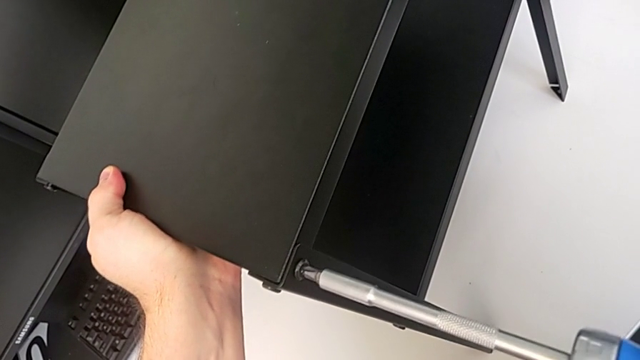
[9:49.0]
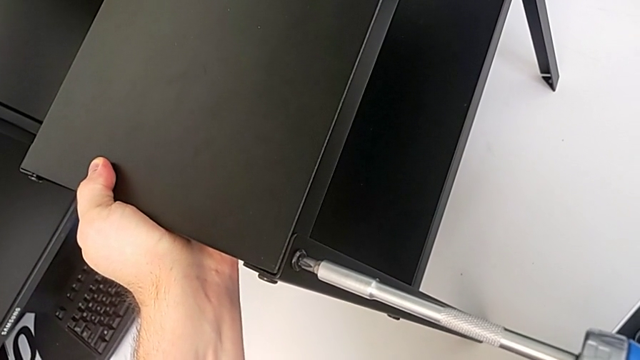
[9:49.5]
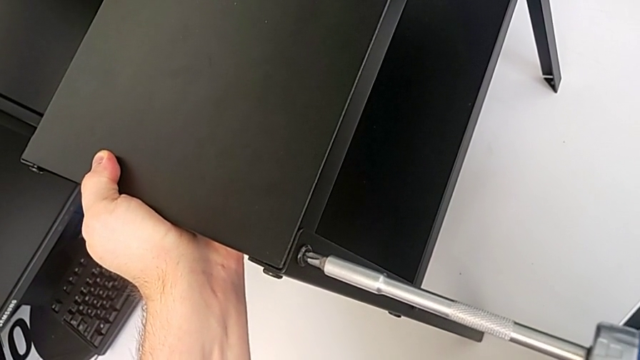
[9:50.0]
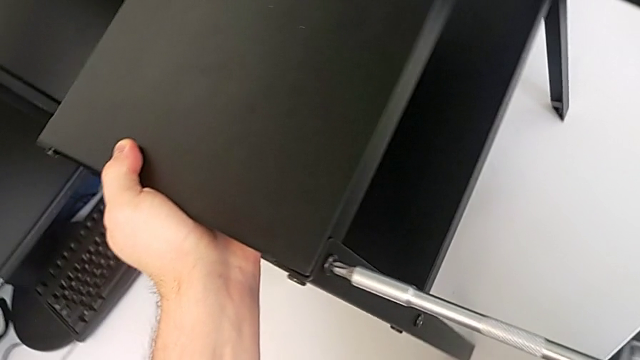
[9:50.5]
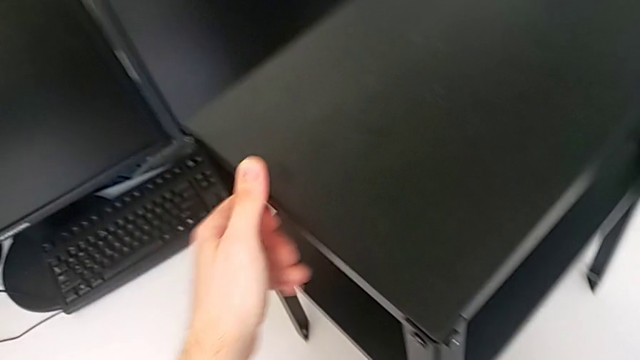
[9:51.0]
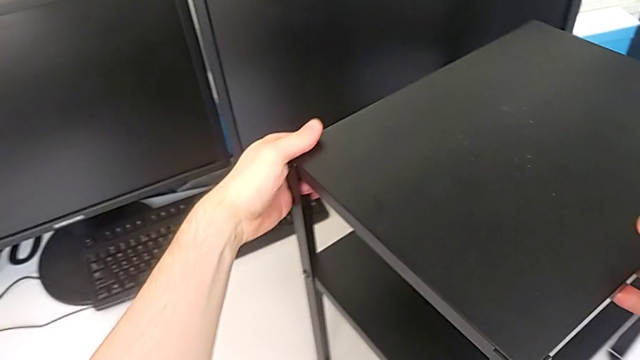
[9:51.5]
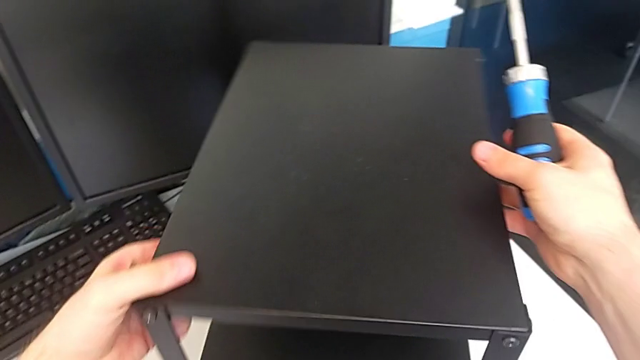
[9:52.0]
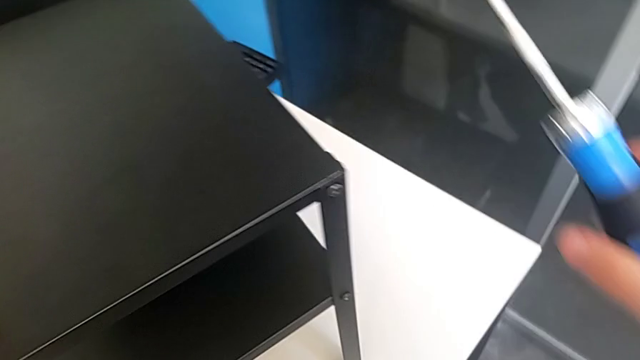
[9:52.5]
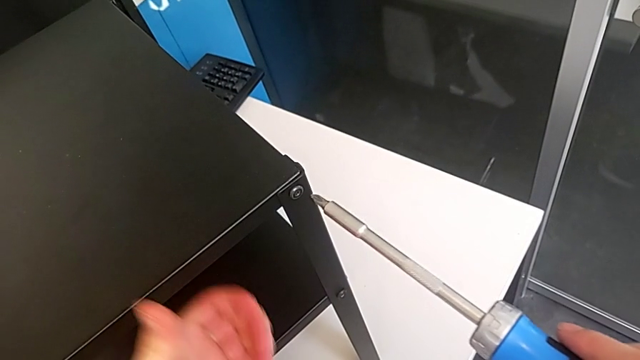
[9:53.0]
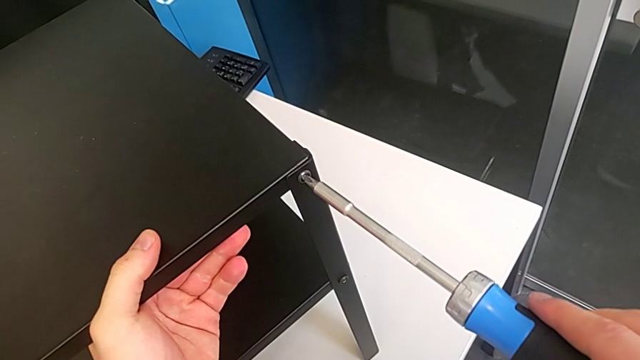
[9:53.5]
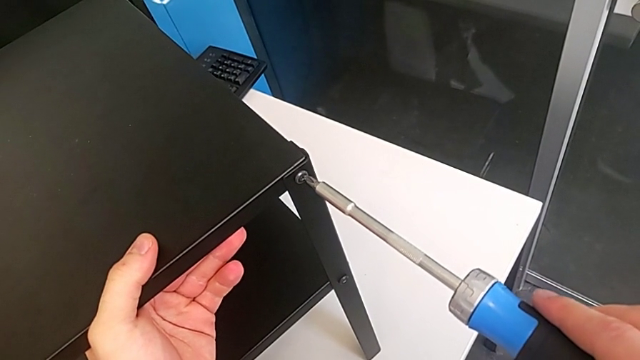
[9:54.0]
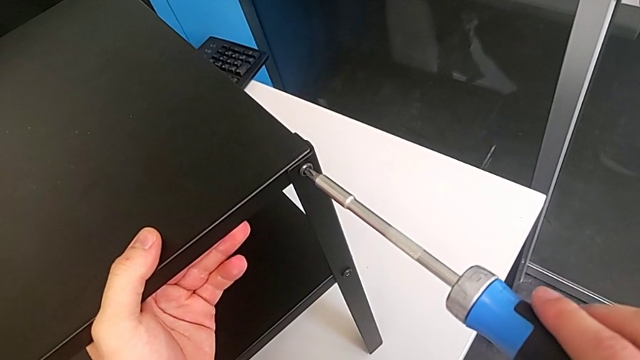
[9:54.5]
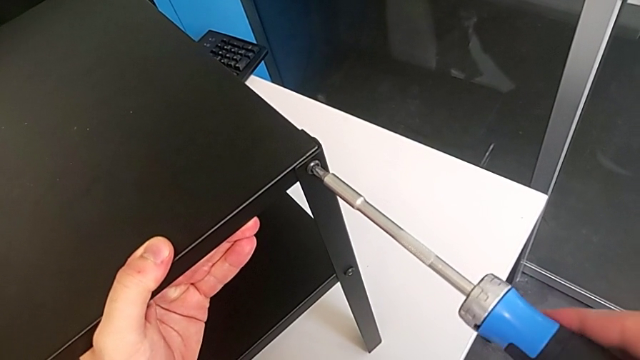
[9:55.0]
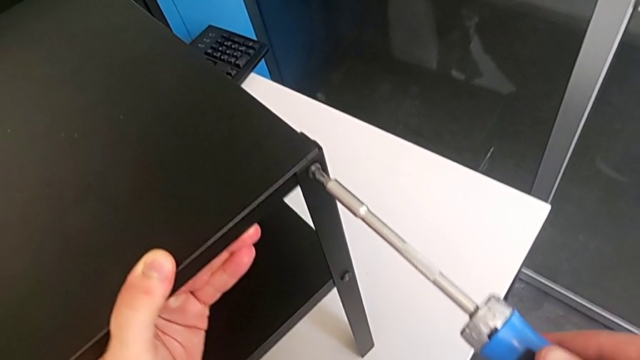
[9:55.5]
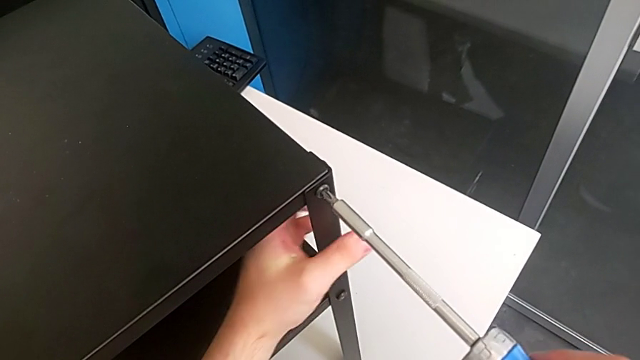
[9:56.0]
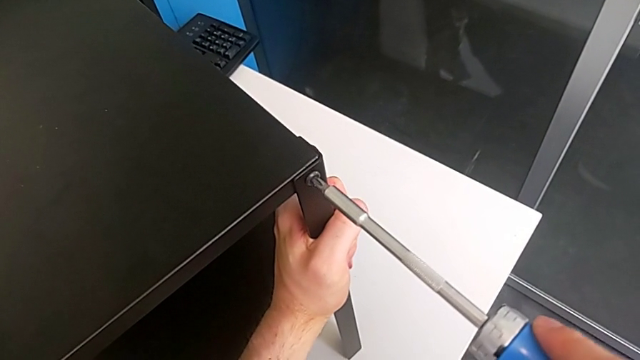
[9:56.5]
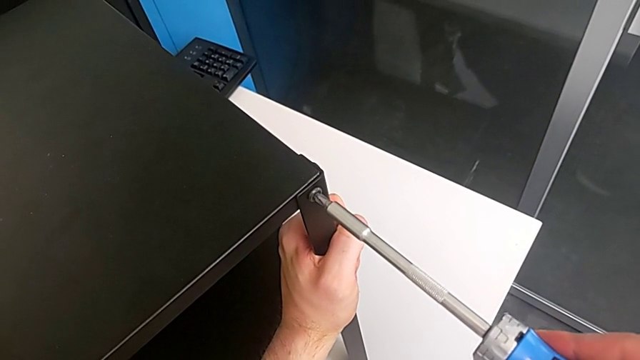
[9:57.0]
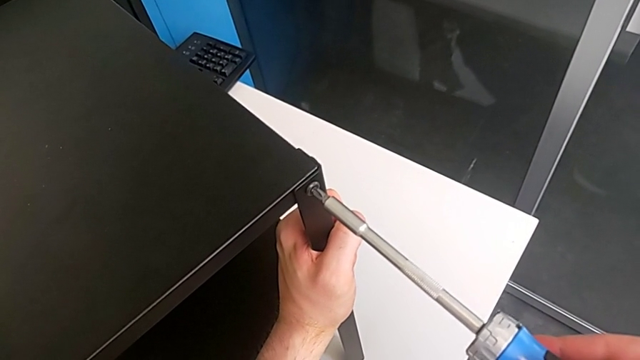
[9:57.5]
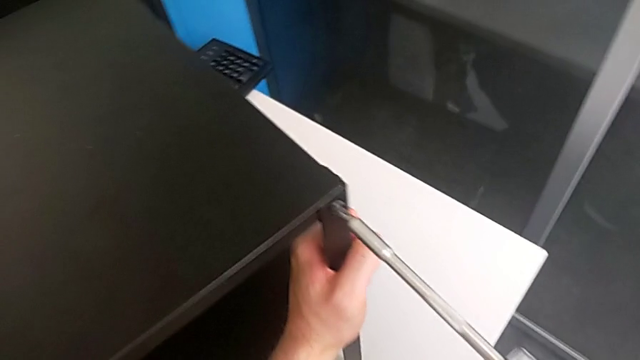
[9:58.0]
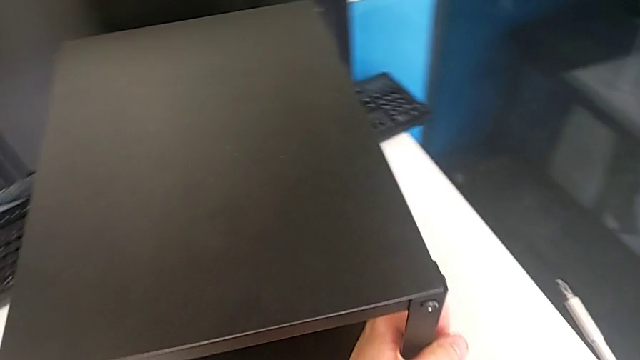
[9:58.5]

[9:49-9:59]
The camera wearer is tightening the 16th screw with a screwdriver. They screw the sixteenth hex socket head, rotate the tray, screw the sixteenth hex socket head and hold the leg.

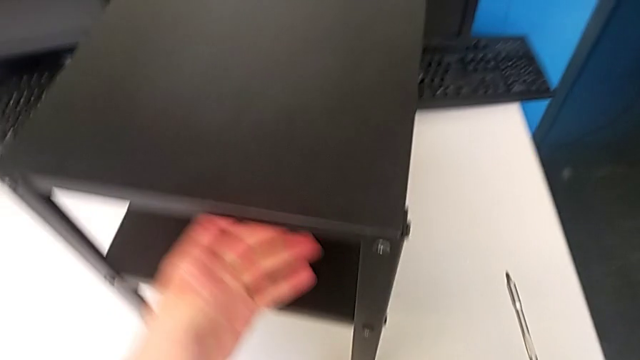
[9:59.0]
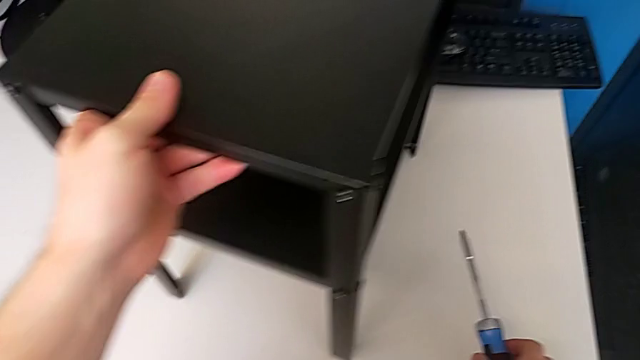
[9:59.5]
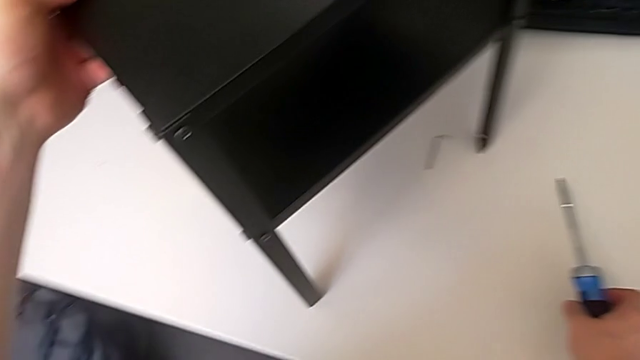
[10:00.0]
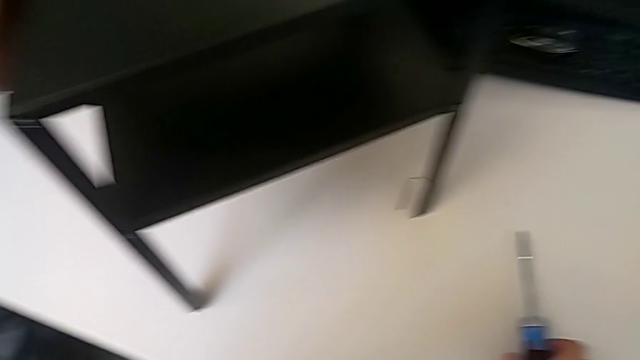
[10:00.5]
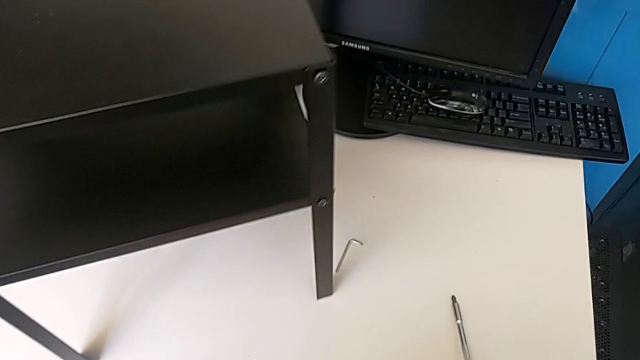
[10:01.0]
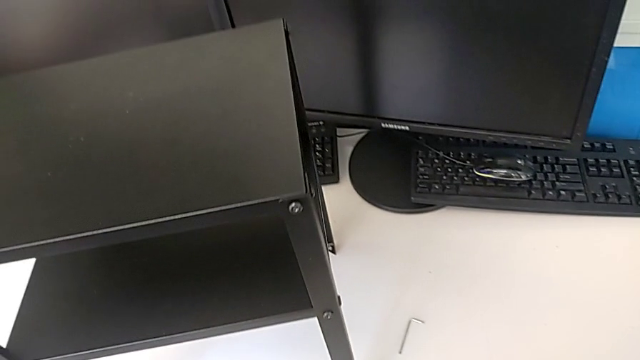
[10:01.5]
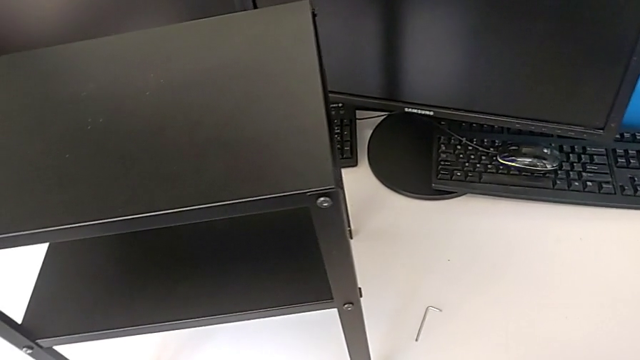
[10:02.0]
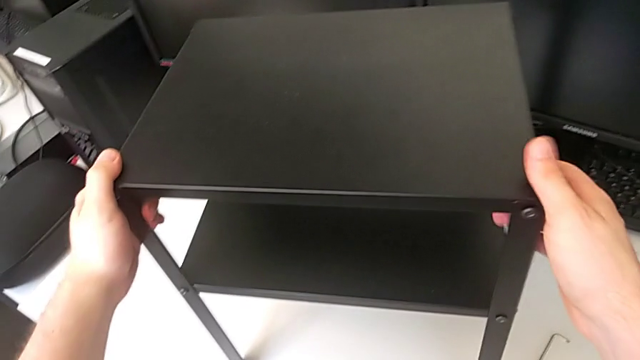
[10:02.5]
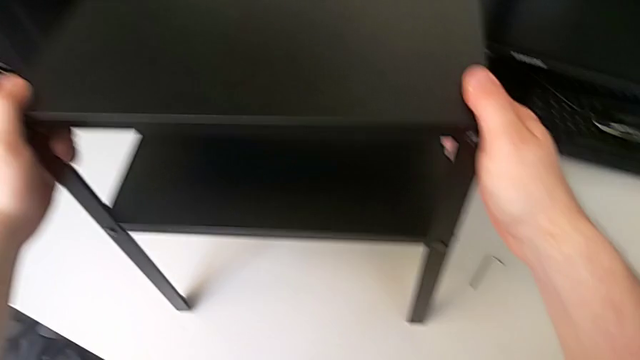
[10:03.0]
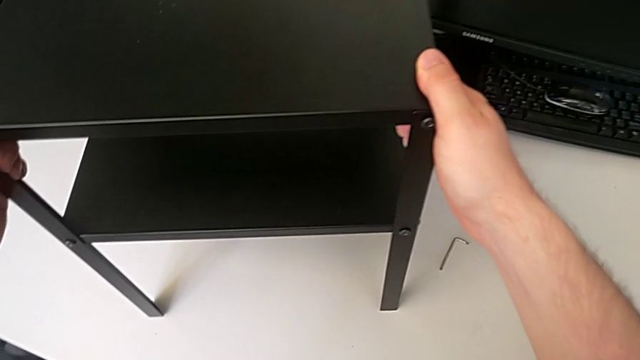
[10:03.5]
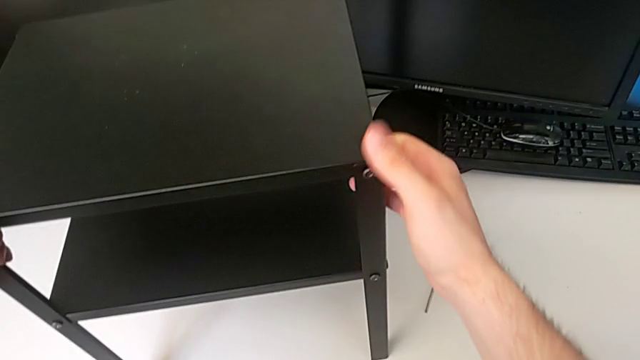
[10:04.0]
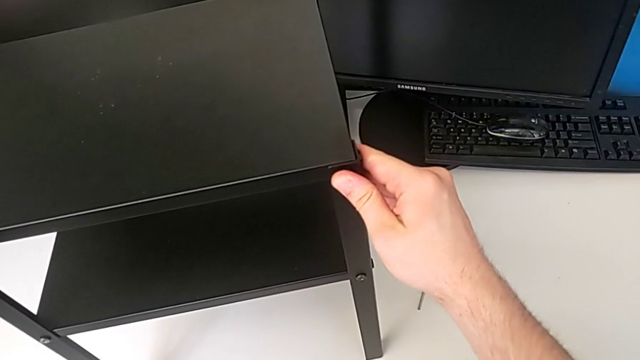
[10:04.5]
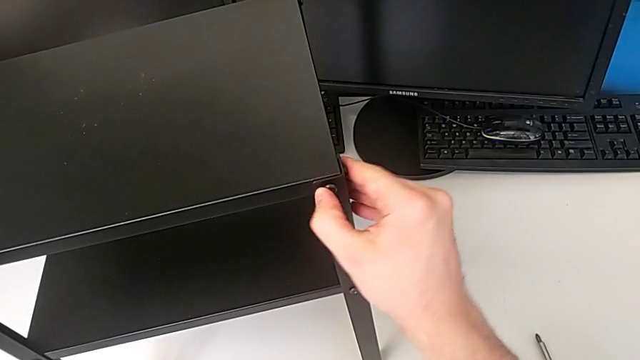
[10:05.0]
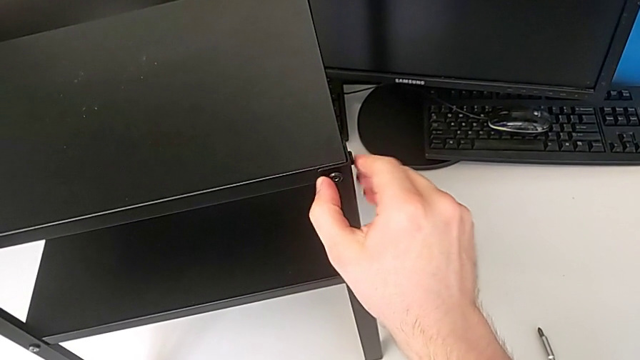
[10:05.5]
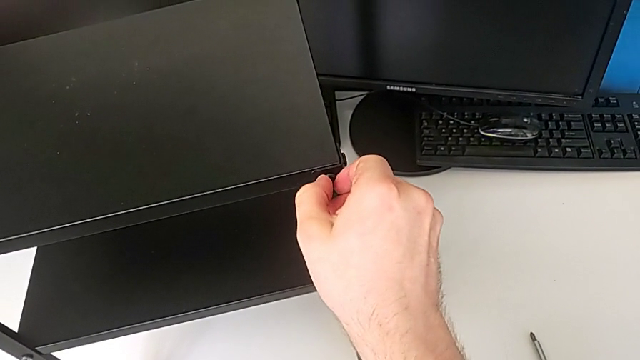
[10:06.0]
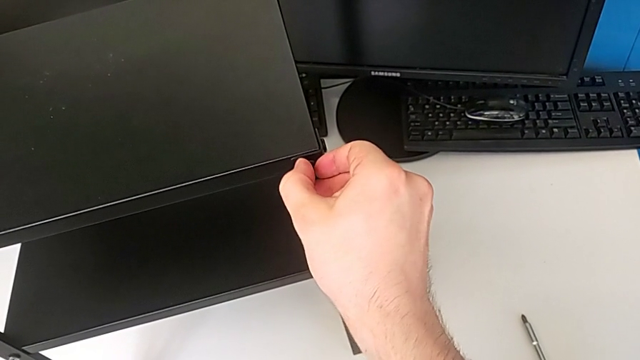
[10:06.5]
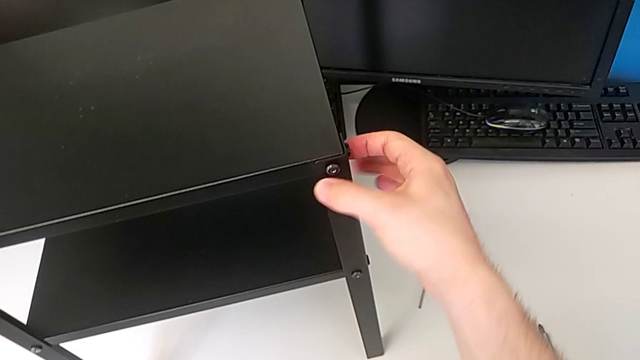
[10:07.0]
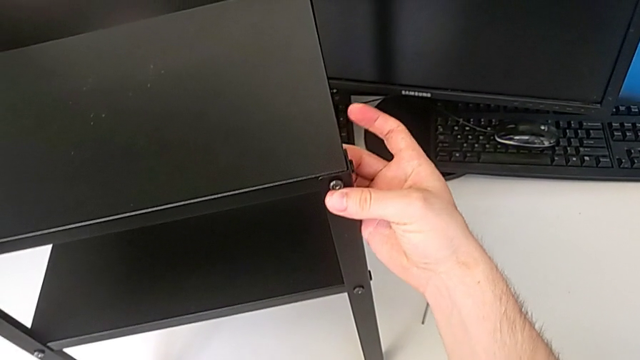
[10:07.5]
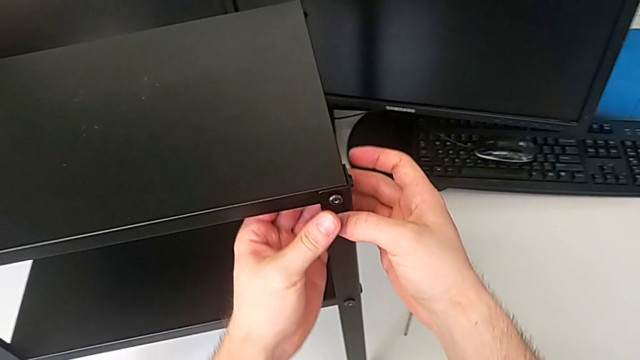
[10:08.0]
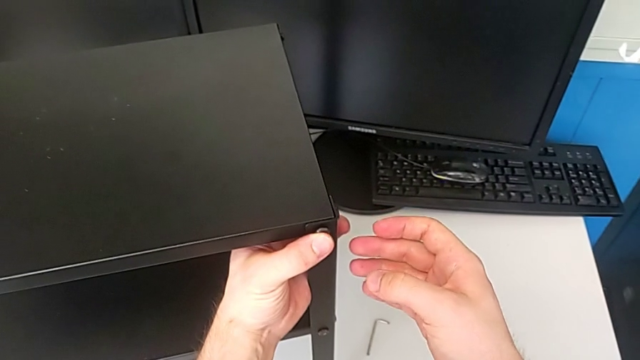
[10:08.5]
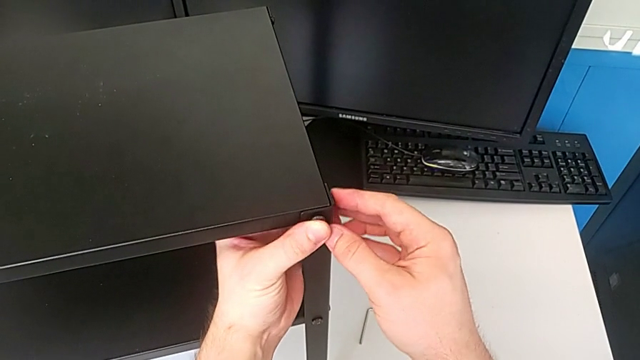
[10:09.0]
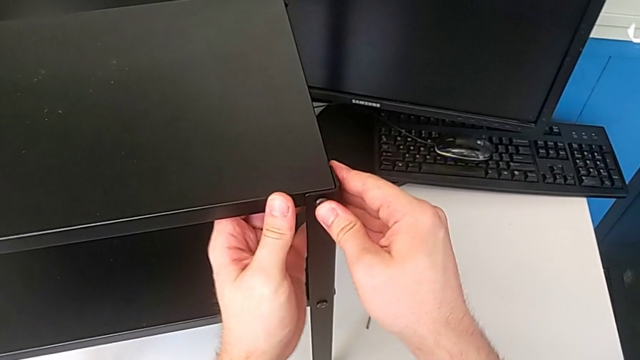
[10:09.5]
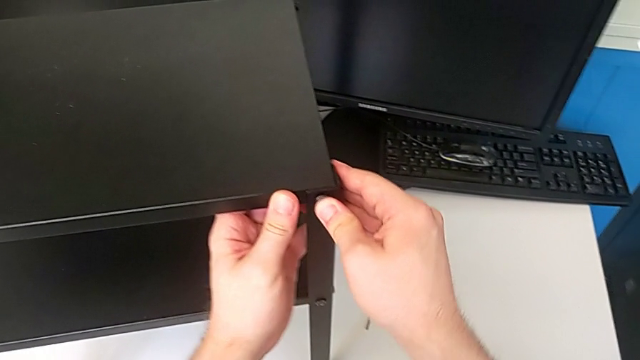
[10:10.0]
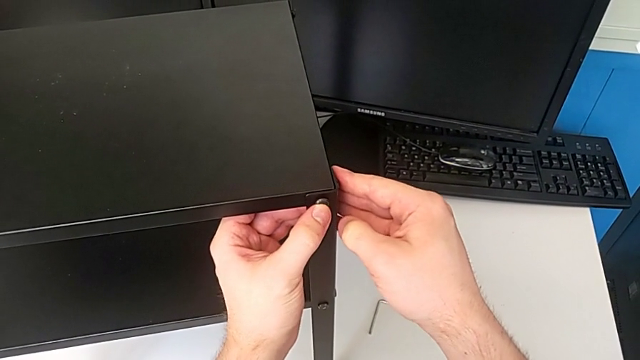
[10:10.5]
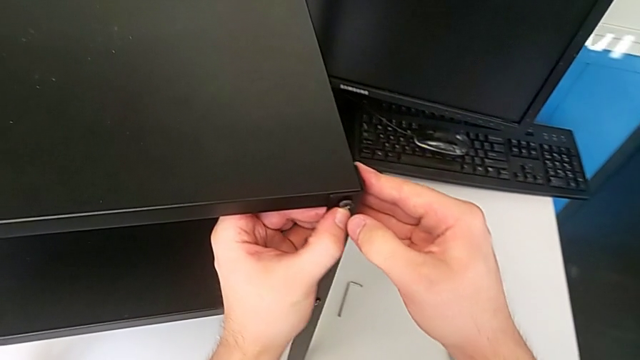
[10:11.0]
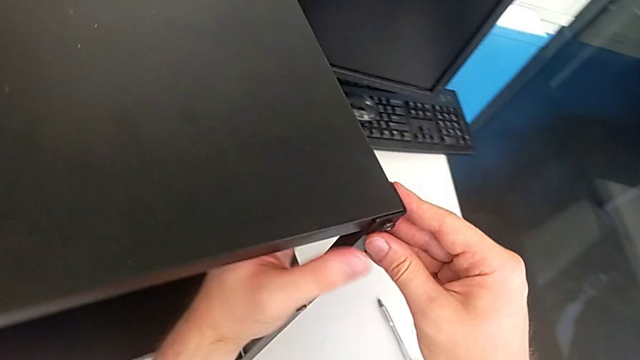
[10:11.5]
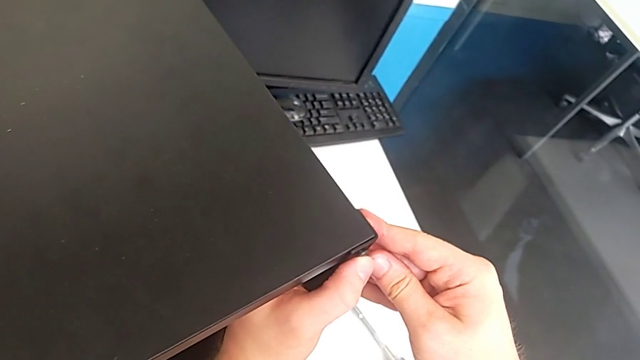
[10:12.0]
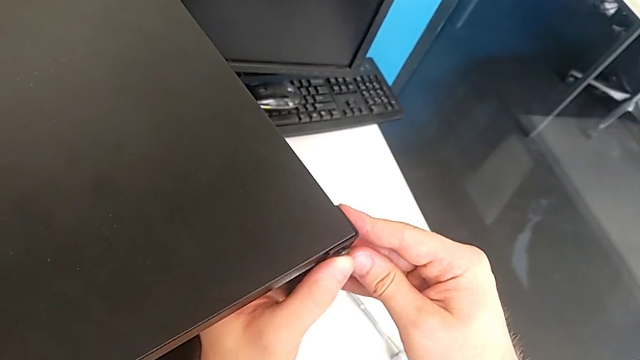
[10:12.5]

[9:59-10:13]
The camera wearer is tightening the eighteenth screw with a screwdriver. They rotate the tray, slide the nightstand, grab the tray and begin to inspect the hex socket head.
